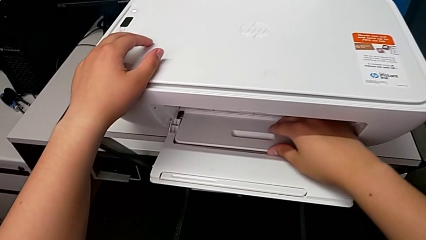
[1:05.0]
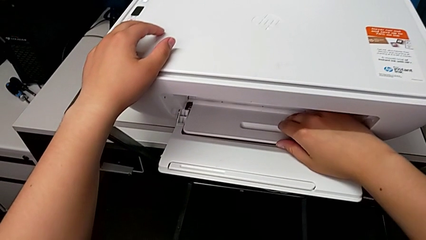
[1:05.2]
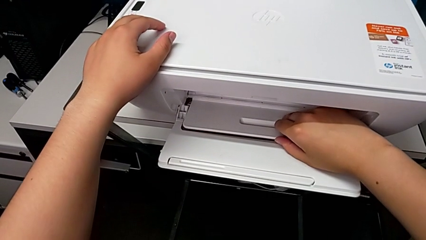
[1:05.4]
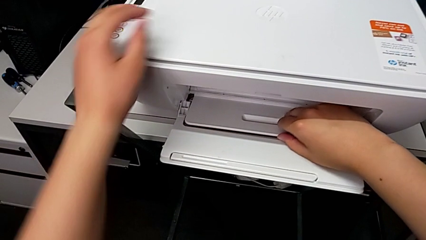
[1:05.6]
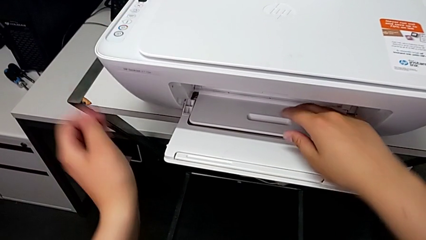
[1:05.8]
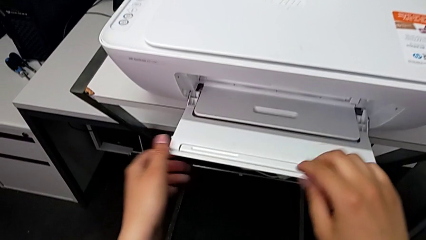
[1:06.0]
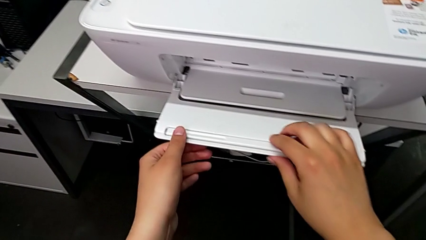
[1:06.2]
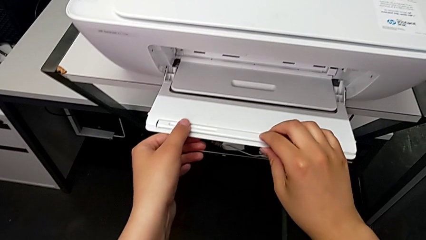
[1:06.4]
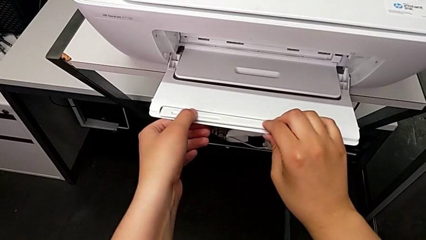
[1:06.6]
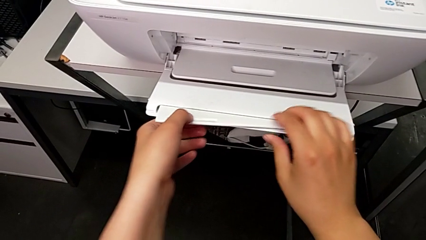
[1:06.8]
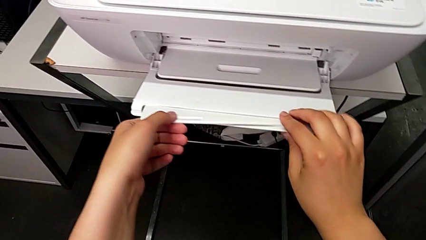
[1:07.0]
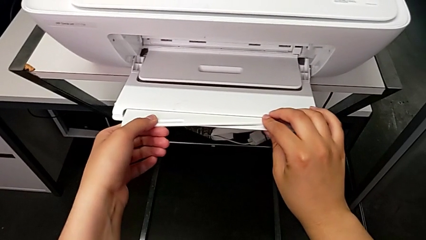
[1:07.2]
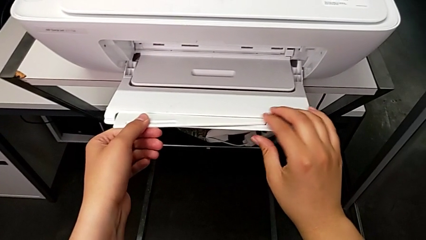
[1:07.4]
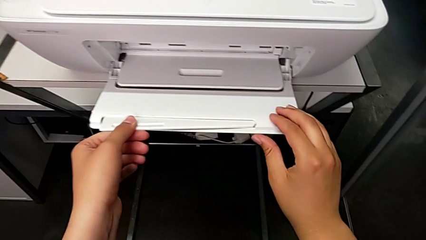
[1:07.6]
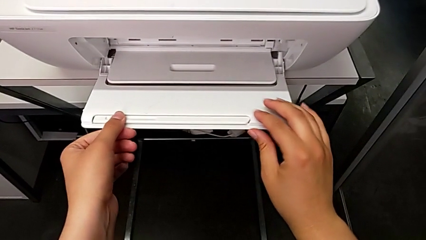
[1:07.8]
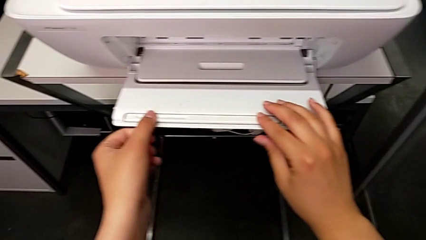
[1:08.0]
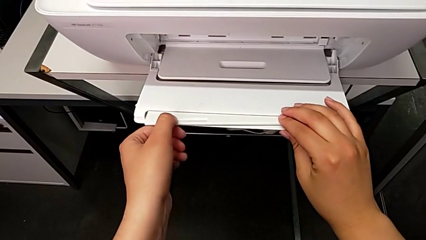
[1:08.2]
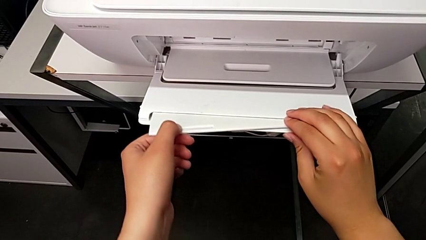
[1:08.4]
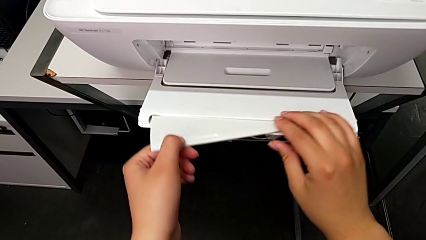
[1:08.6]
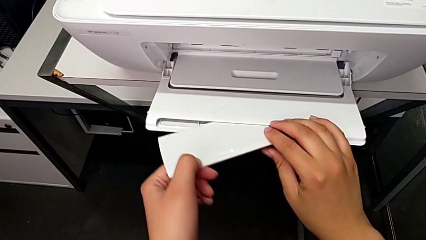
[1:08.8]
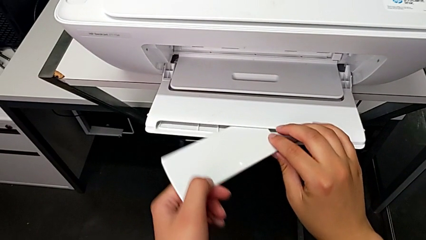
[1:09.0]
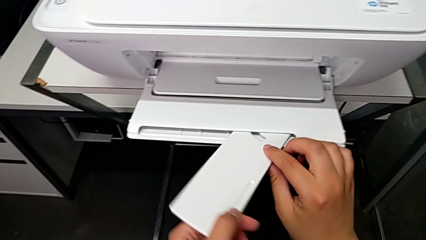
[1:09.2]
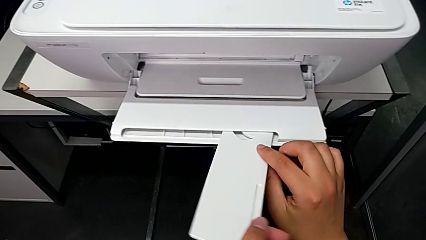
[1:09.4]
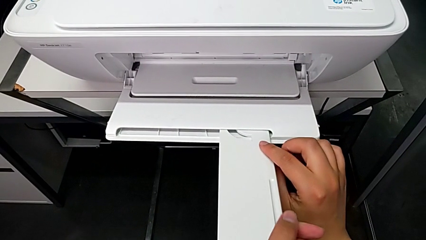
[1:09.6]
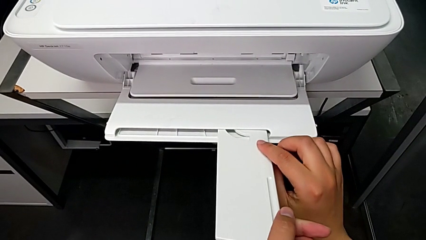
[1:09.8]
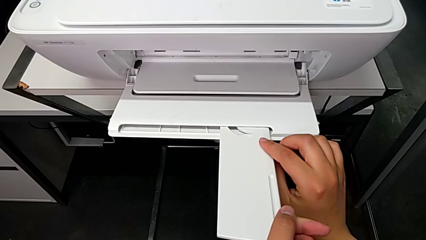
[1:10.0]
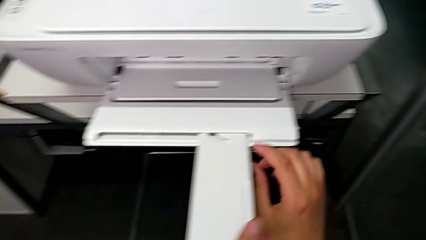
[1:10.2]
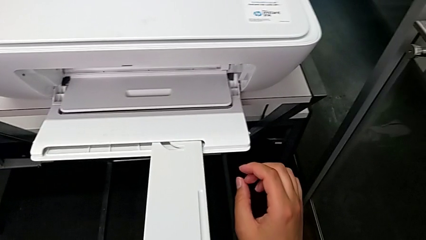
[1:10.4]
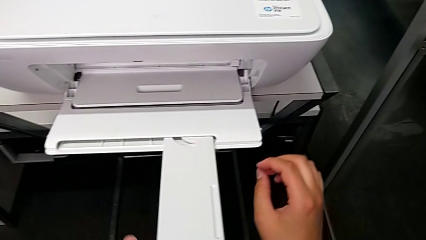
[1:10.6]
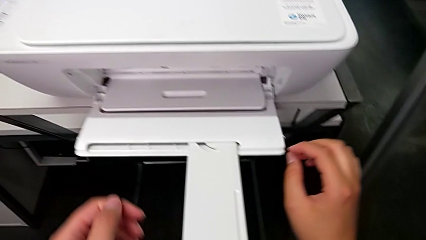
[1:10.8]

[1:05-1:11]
The camera wearer is opening the paper-holding tray of the printer. They open the extending paper tray.

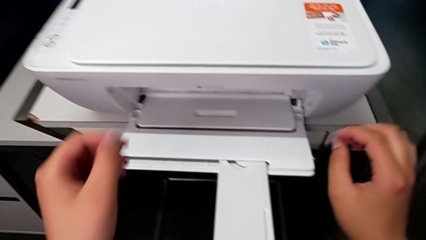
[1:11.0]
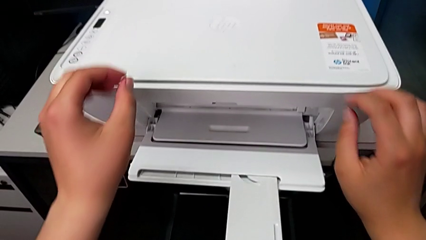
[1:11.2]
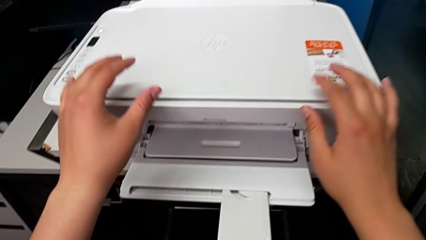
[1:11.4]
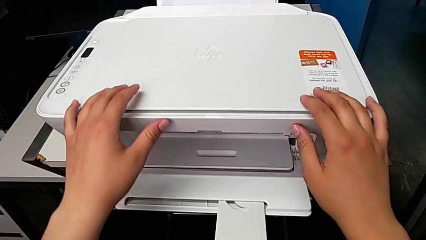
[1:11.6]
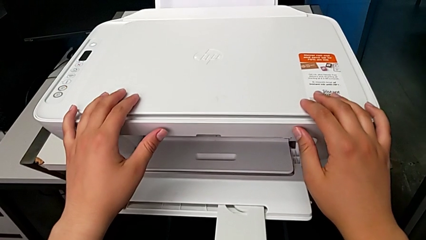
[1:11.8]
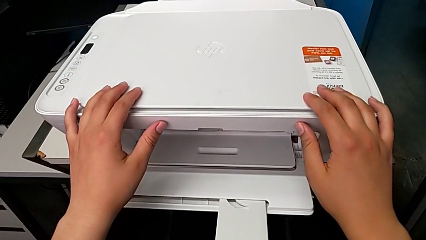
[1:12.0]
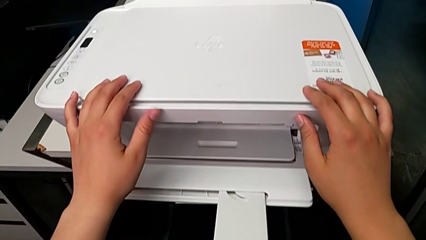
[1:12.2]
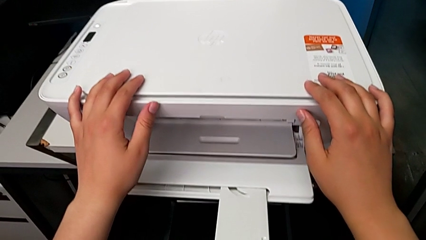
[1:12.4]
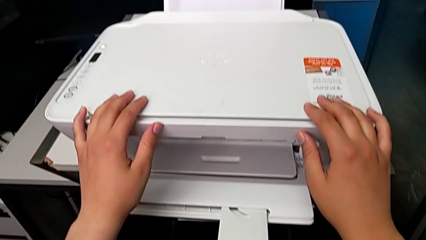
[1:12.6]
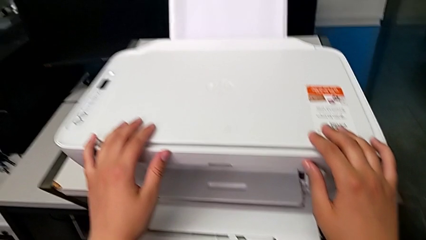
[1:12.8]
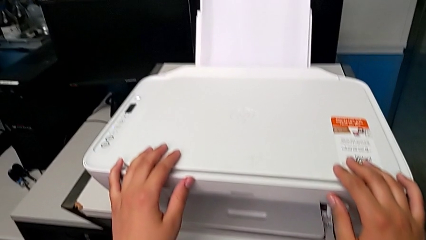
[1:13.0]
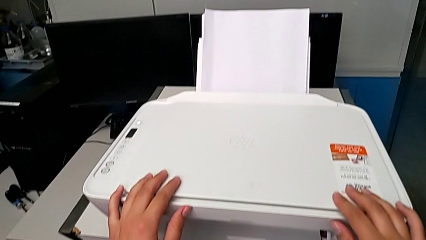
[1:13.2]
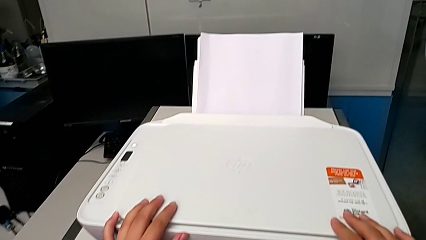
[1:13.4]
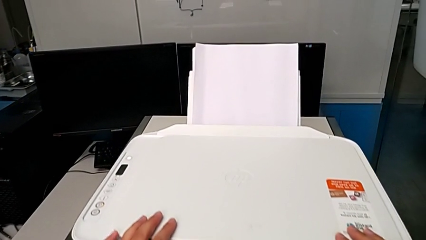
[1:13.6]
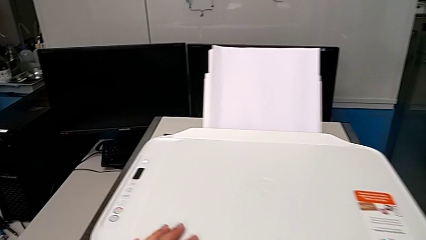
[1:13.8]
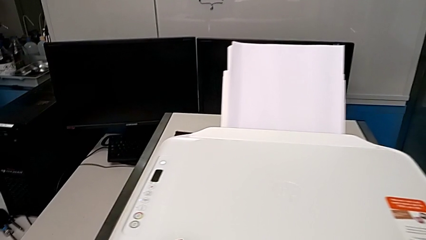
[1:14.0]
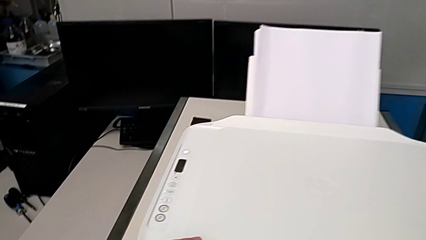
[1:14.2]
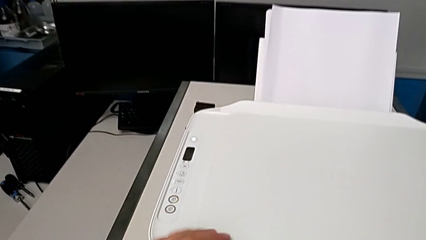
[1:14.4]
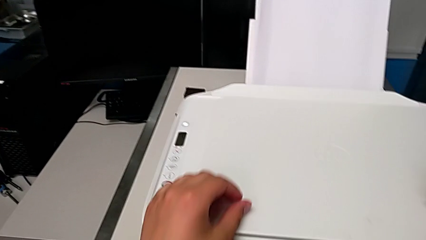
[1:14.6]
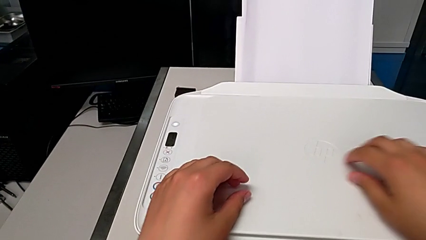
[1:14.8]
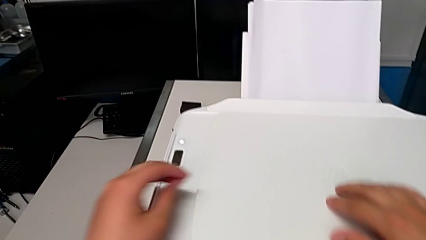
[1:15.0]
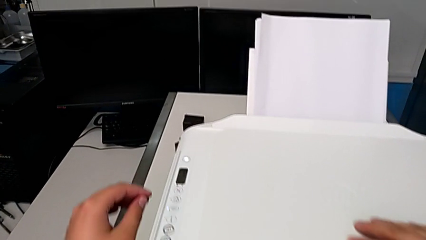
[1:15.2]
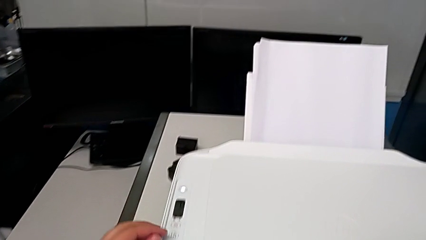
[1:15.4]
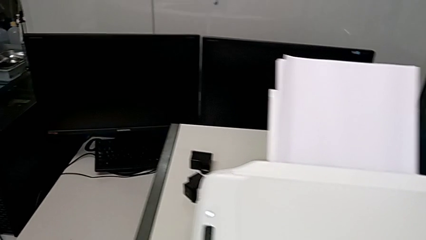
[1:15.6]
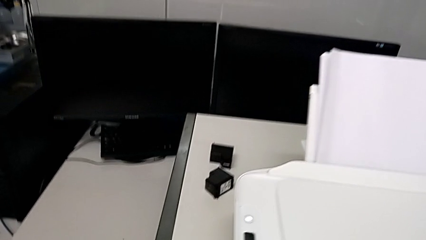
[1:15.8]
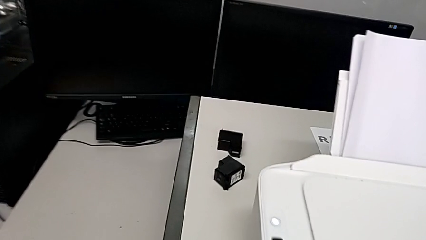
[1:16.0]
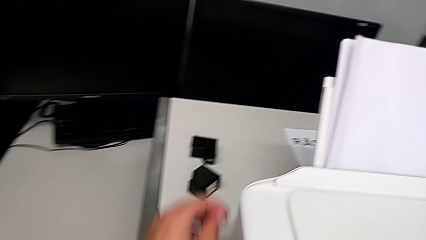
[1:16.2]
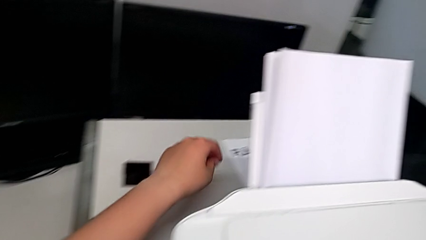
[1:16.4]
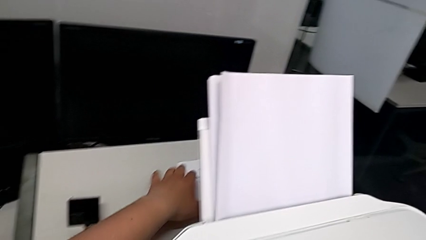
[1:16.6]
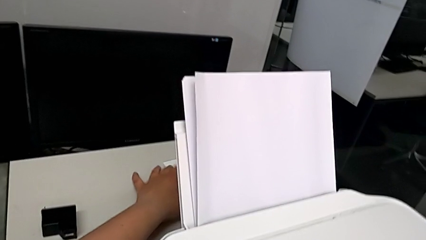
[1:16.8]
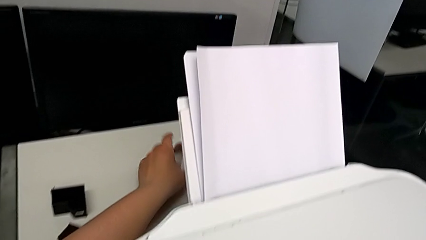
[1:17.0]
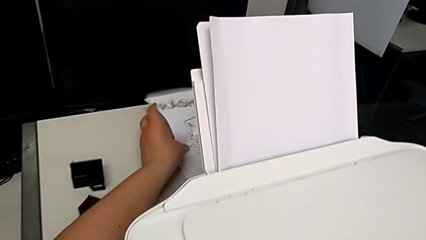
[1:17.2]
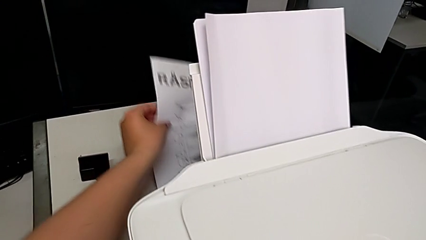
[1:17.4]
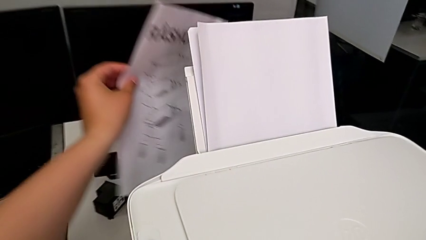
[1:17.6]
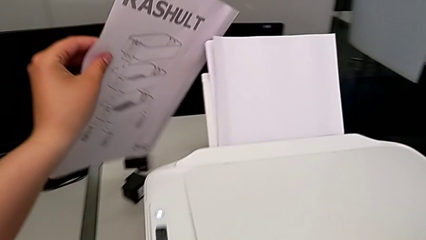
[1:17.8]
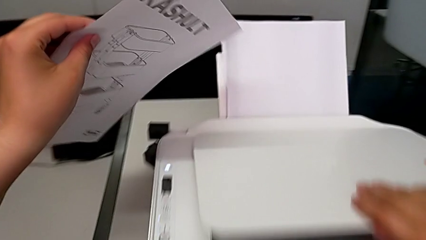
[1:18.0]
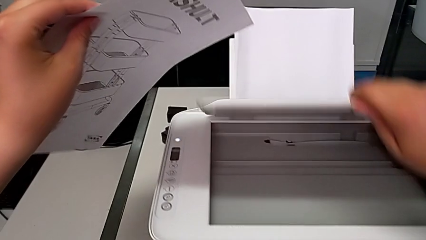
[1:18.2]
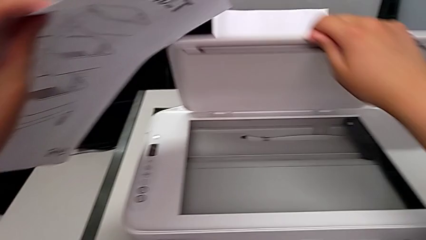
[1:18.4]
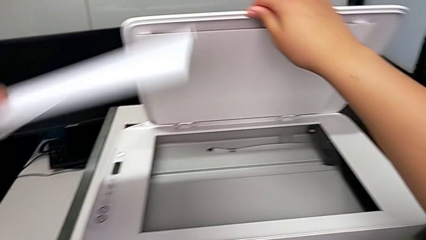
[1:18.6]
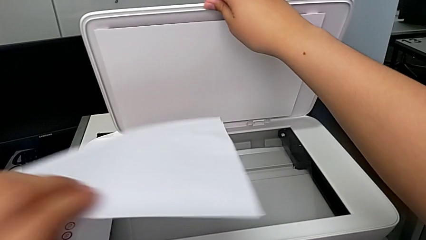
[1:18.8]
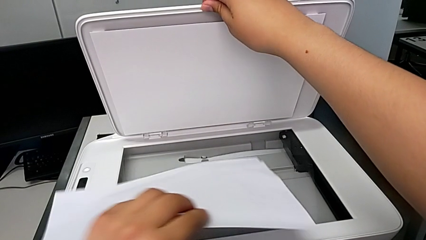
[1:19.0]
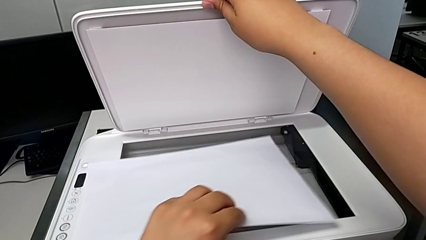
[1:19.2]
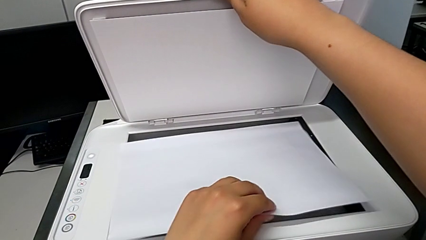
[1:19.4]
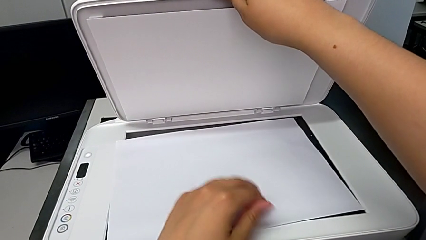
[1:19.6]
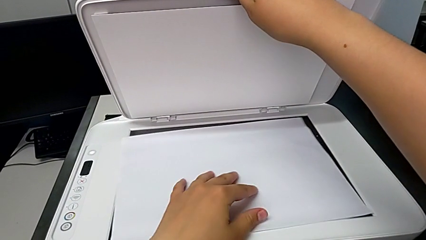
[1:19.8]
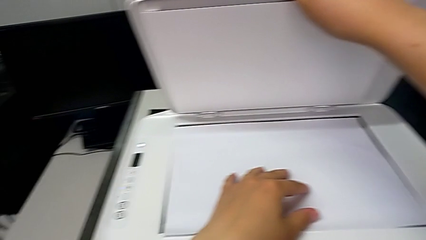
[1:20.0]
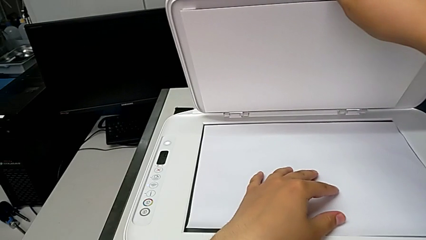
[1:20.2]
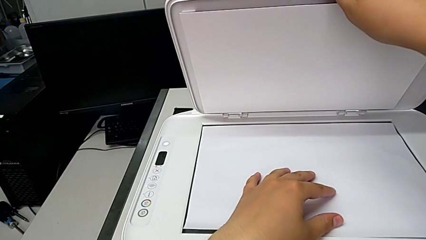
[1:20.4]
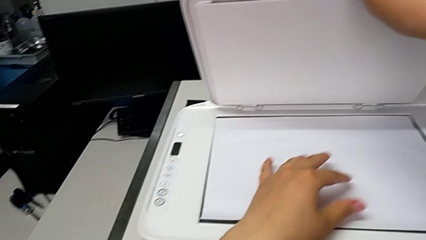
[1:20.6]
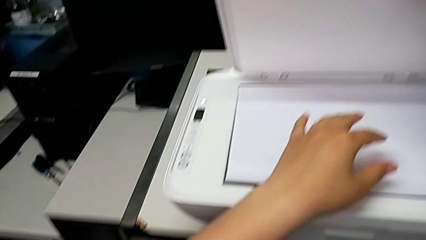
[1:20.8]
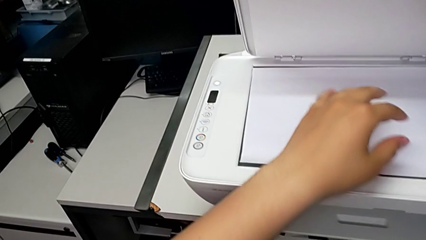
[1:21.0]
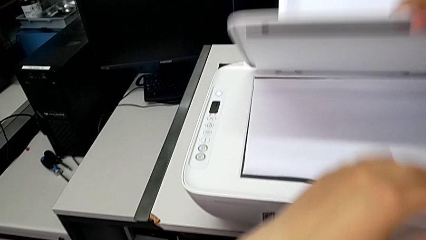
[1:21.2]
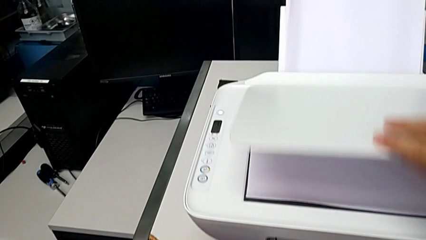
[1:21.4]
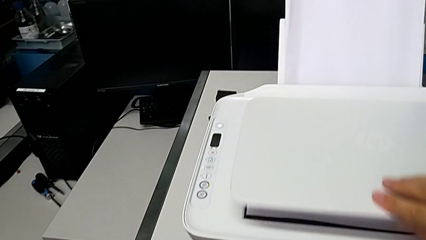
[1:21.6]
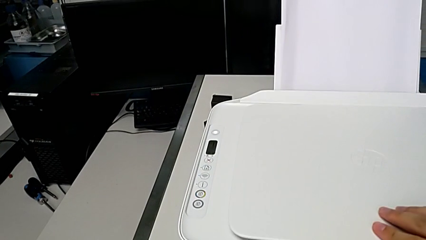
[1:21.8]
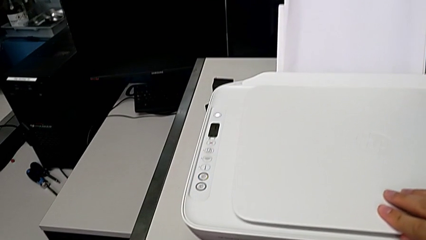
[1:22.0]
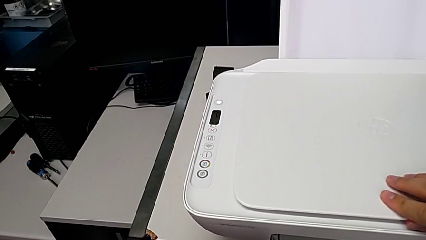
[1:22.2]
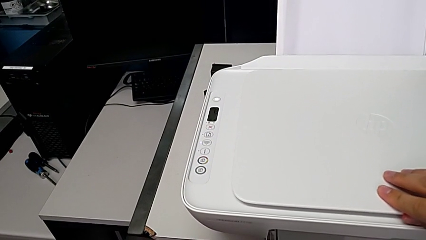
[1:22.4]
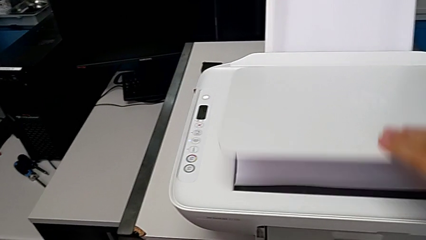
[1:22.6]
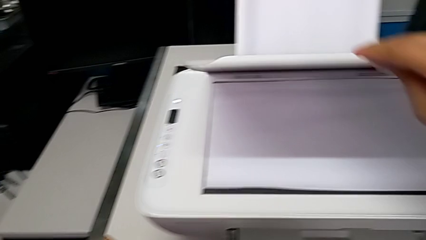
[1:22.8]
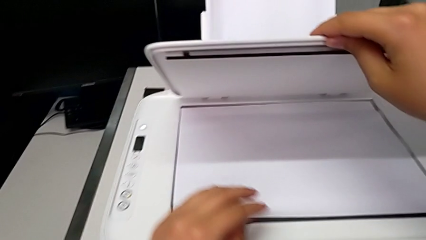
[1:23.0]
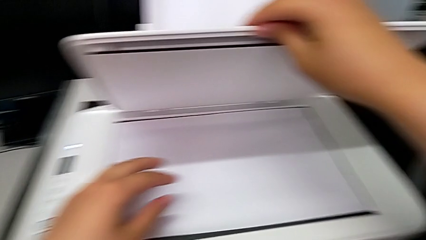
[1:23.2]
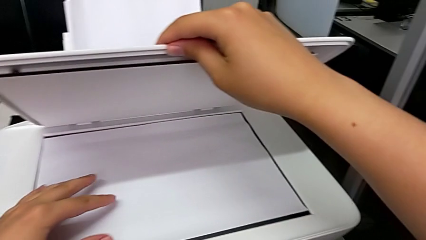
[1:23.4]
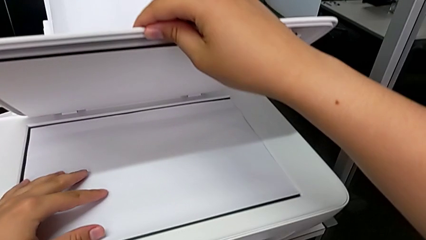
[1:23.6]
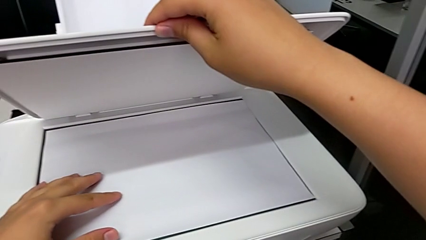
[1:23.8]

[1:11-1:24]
The camera wearer is printing a black and white copy. They grab the black and white copy, open the copy gate, place the copy, open the copy gate, wrongly close it without aligning the copy to the right position and open the copy gate.
